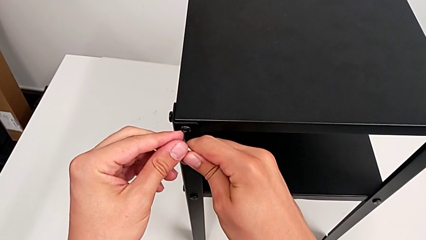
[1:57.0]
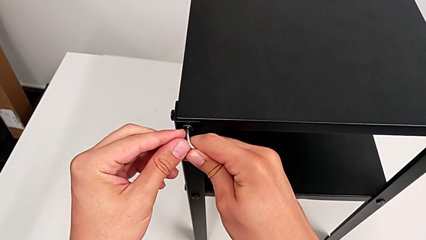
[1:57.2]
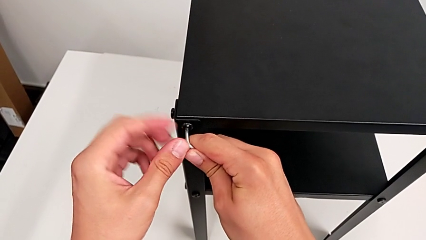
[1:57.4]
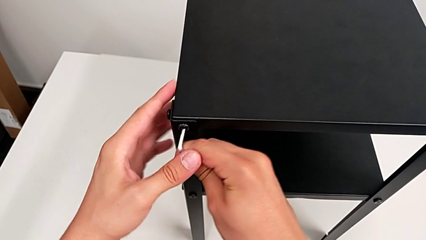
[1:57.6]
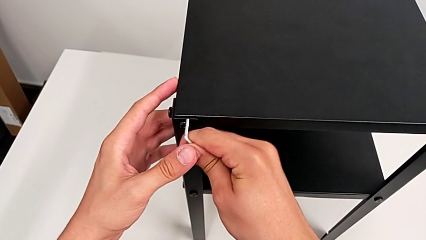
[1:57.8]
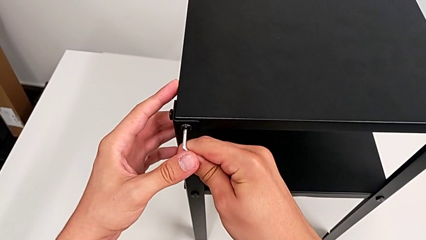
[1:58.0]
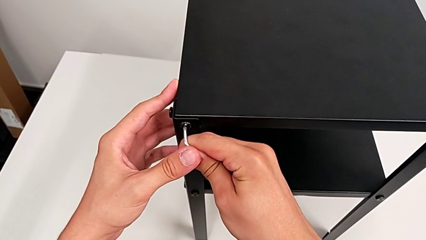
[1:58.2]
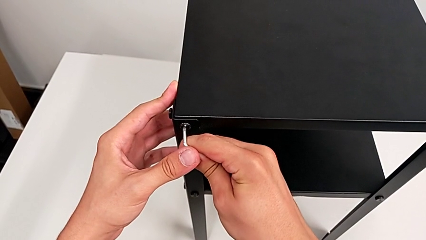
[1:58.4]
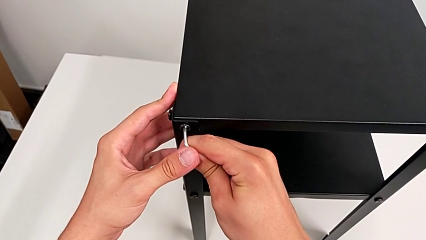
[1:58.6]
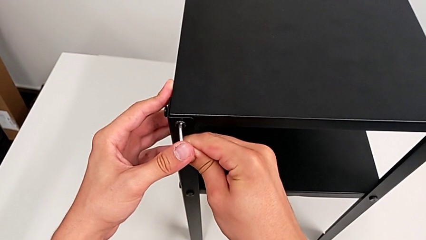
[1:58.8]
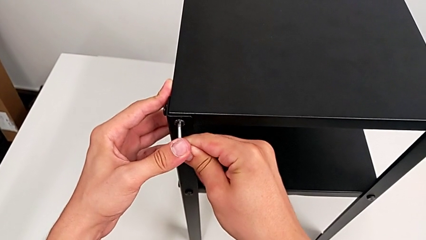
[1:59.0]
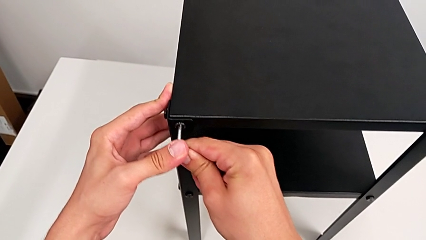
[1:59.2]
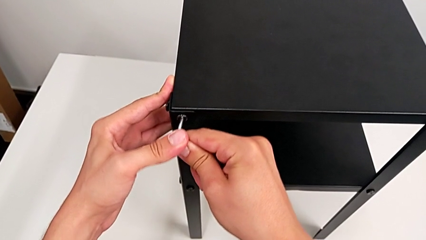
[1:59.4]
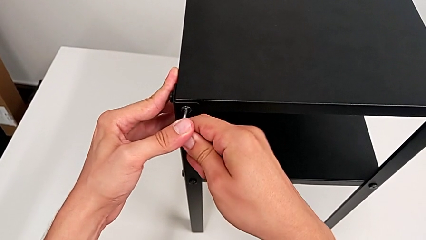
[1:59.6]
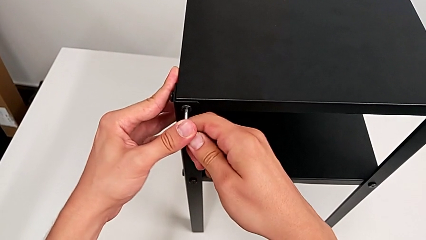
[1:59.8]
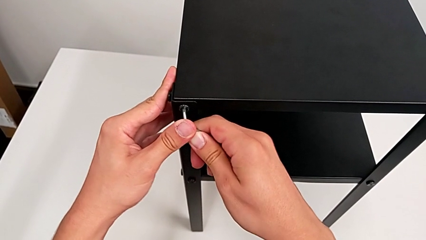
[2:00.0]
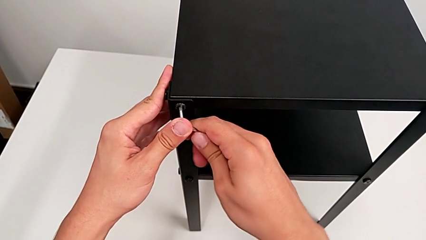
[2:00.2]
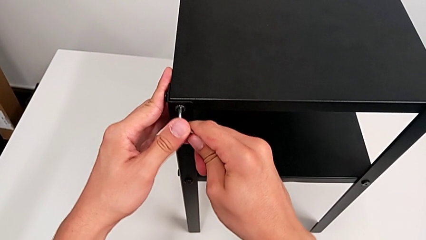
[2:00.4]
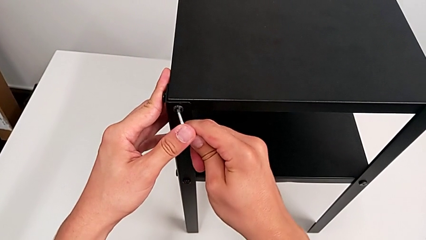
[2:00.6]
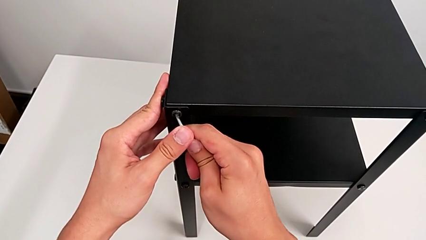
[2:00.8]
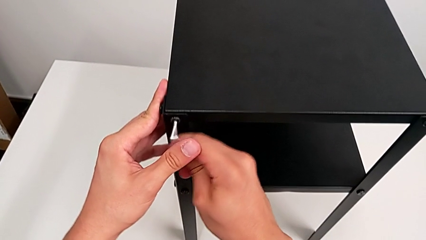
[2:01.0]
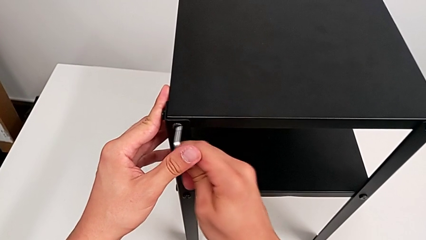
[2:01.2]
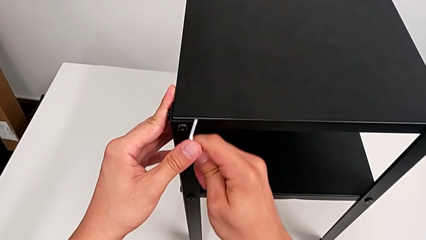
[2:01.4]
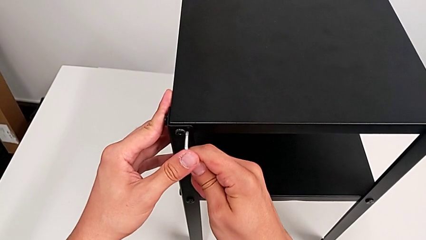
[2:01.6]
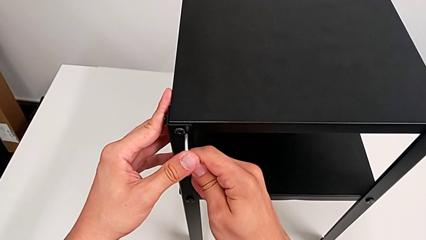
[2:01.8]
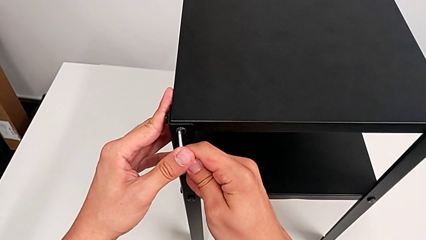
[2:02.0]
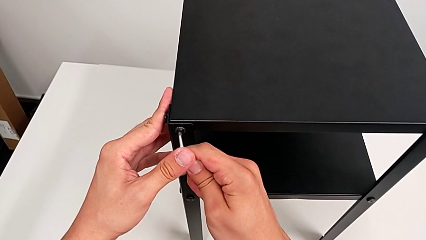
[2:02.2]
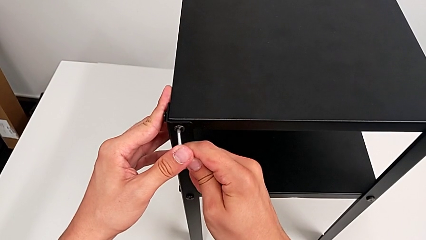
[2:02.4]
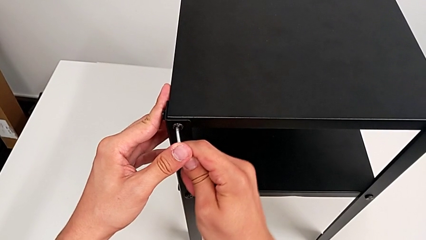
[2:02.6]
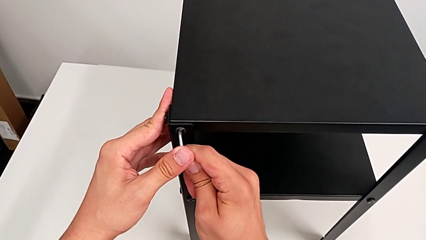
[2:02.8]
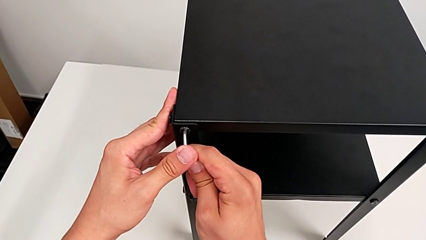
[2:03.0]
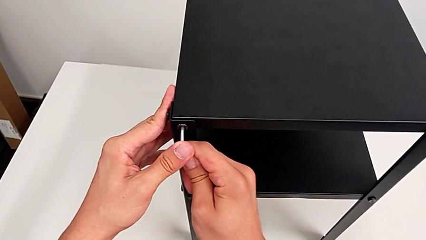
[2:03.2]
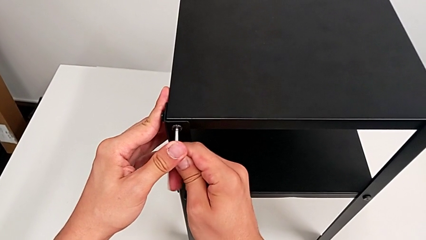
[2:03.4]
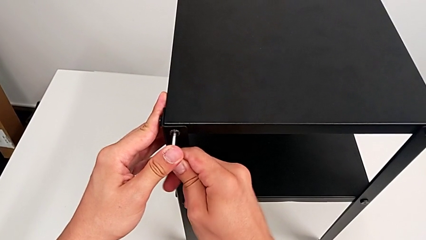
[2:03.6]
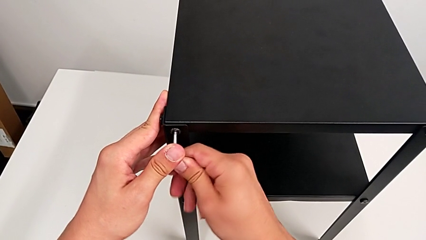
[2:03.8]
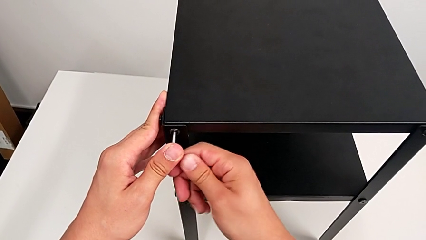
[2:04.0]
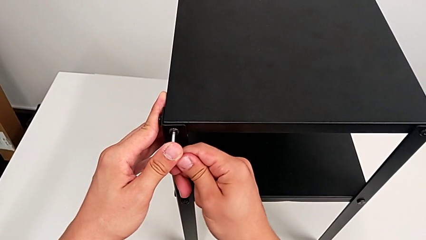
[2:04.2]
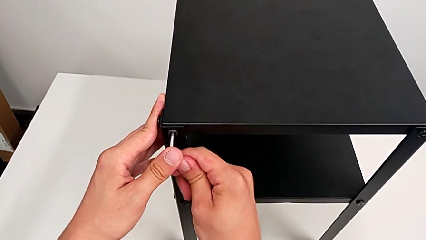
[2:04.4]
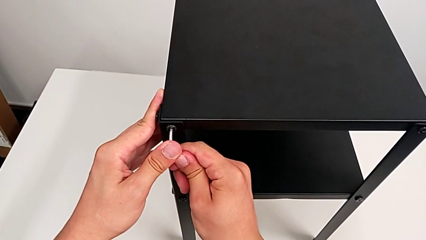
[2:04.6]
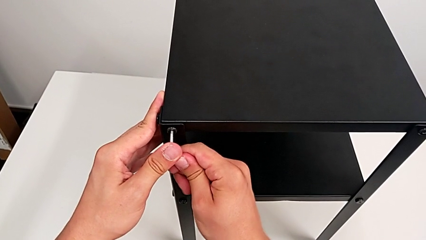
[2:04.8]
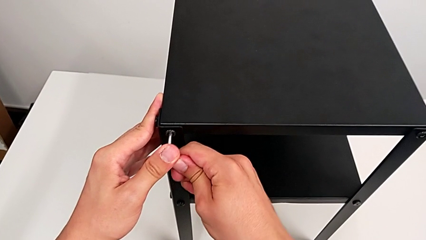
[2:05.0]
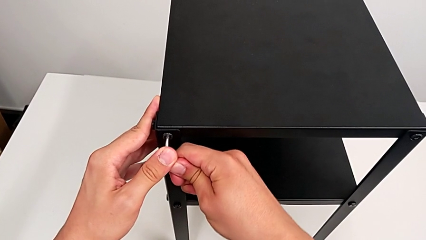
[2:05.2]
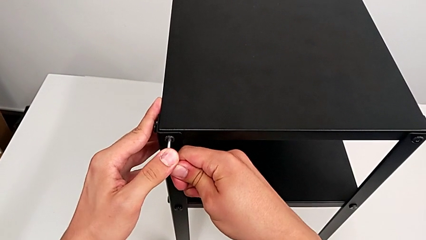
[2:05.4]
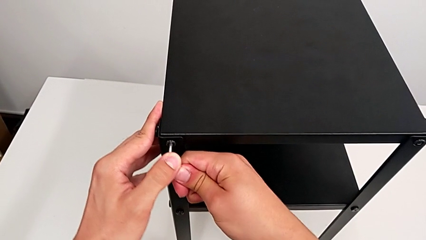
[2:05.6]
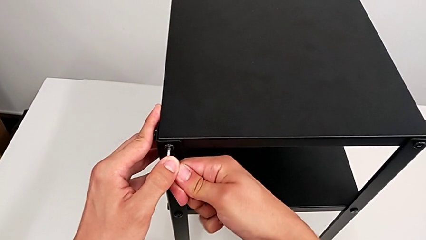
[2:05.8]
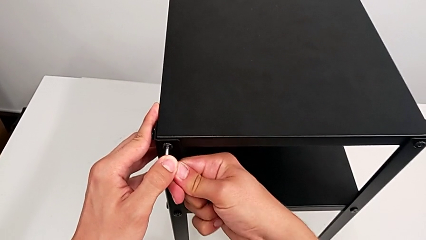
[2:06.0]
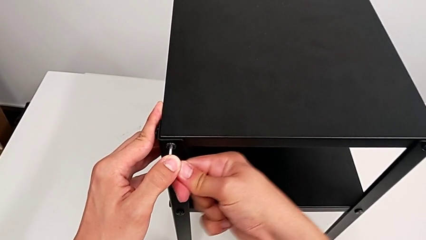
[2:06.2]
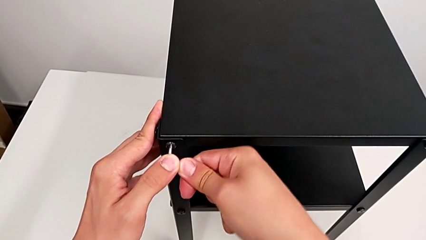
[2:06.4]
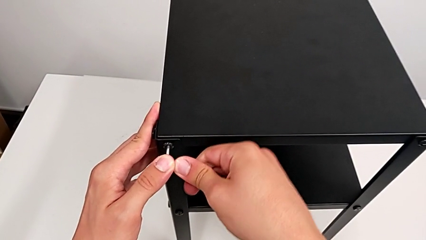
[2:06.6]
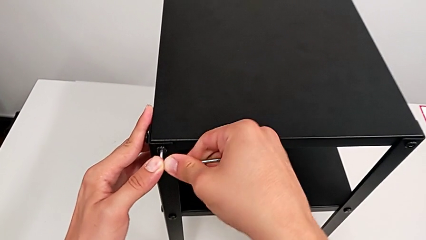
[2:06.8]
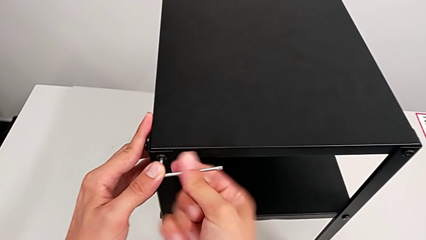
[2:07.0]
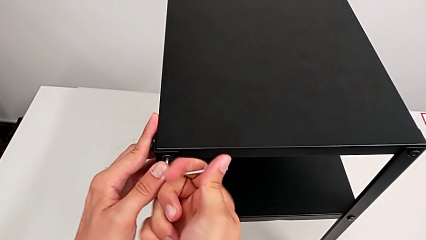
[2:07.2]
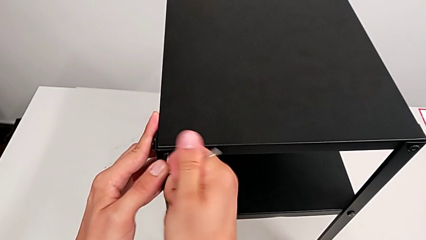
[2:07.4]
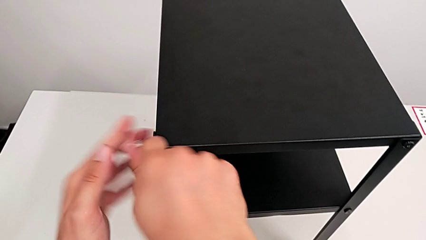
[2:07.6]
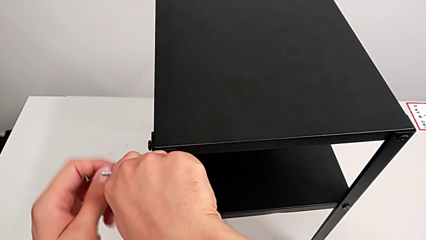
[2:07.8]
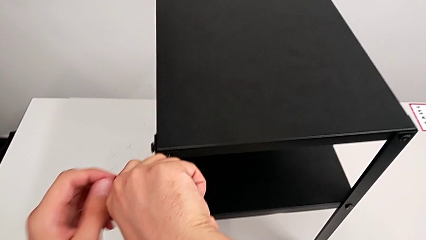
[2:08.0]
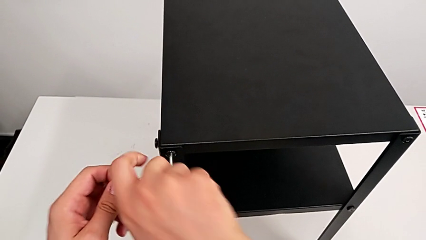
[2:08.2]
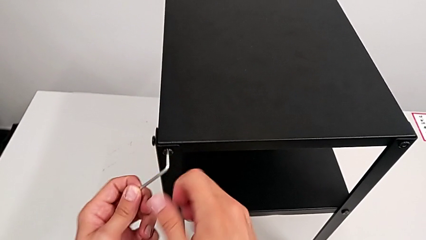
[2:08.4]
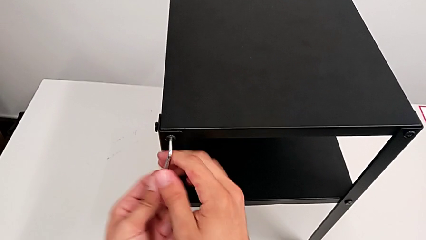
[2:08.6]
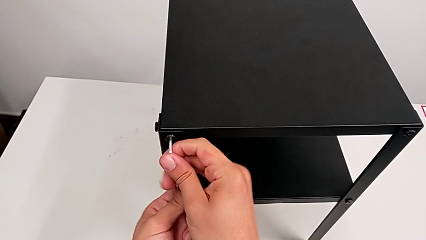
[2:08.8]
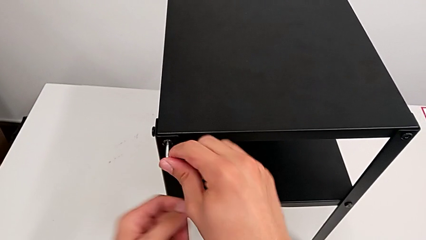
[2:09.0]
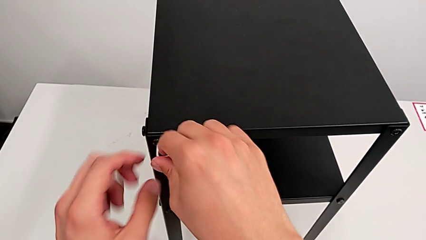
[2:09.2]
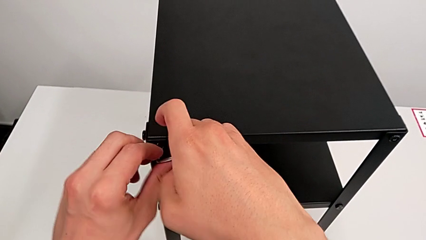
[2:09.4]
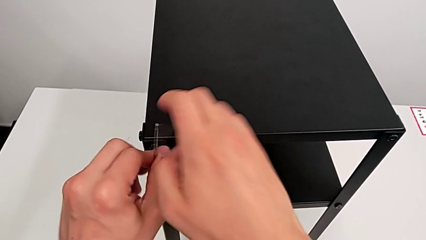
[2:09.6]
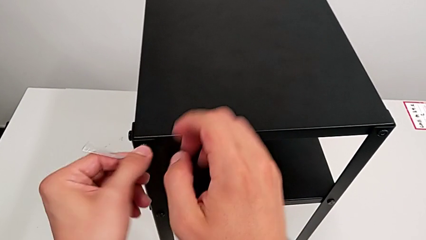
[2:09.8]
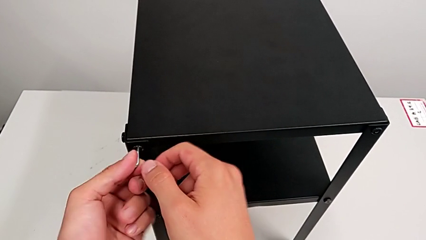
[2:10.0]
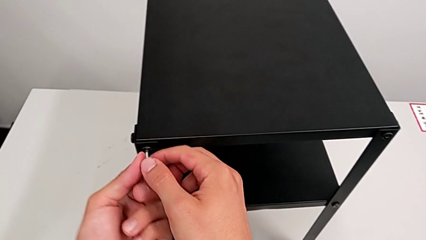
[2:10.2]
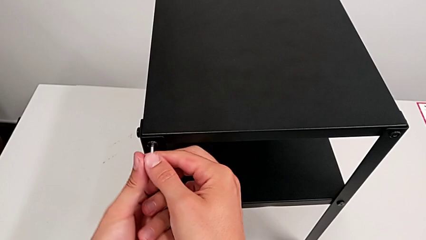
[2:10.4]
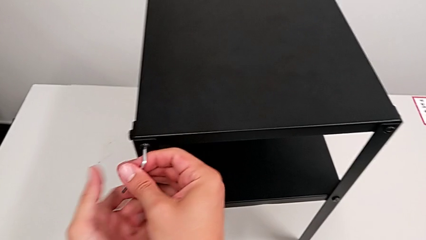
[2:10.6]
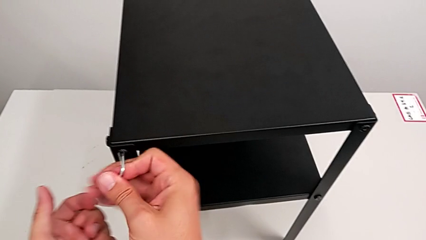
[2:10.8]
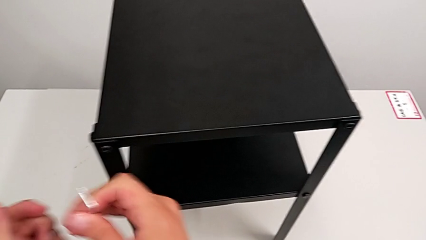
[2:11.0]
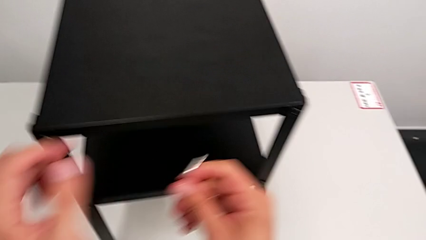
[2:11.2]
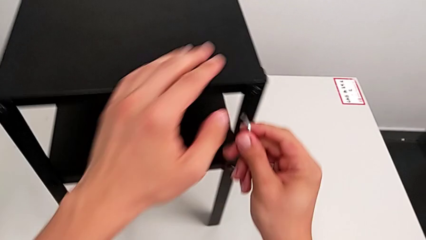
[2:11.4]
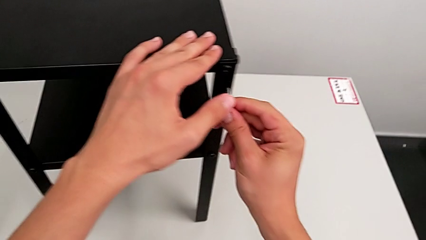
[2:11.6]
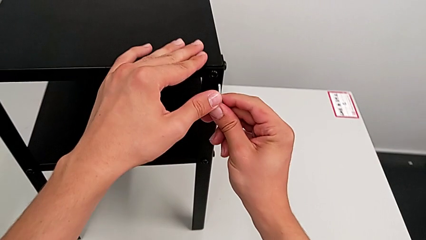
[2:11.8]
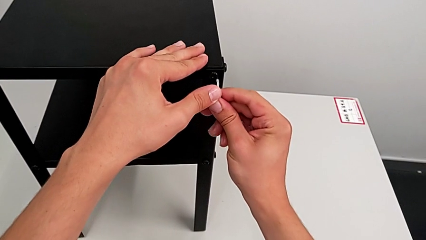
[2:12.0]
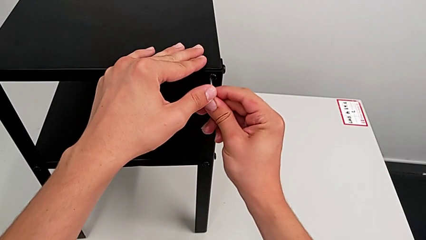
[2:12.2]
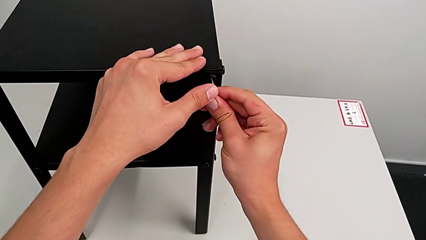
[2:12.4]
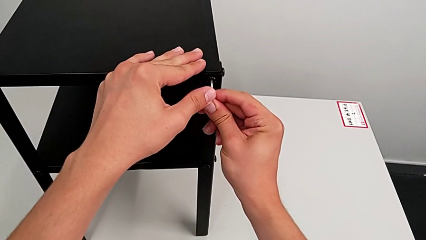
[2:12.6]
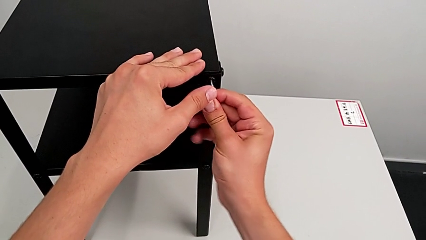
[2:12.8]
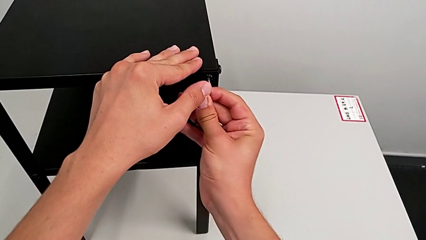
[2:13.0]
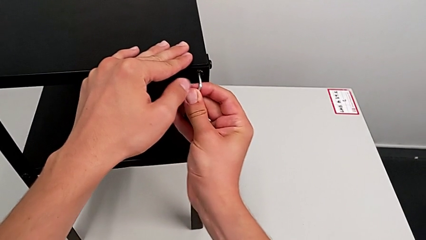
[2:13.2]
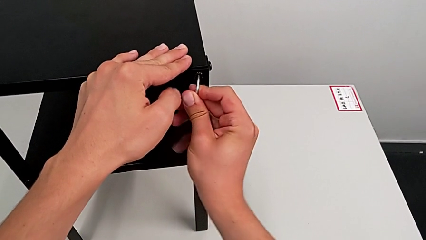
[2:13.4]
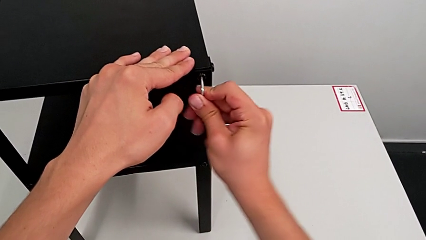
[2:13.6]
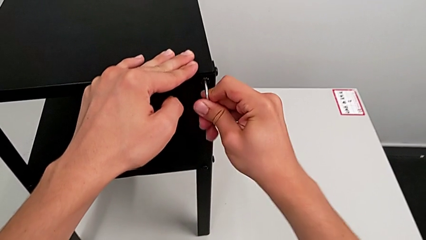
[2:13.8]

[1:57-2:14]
The camera wearer is loosening the hex socket heads. They keep inserting the Allen wrench, unscrew the hex socket head, withdraw the Allen wrench and insert it.
